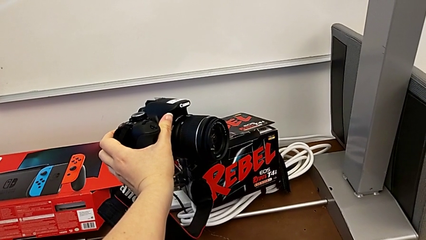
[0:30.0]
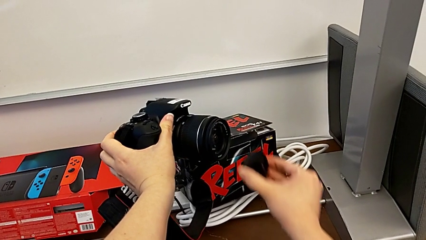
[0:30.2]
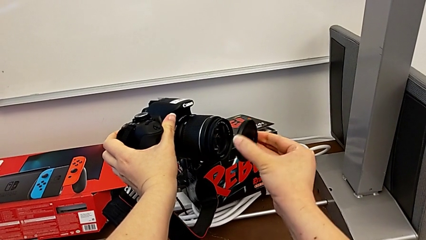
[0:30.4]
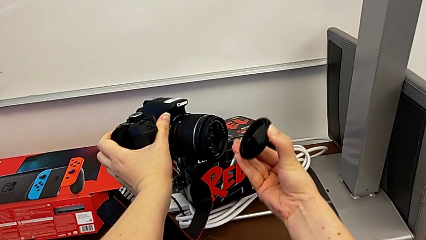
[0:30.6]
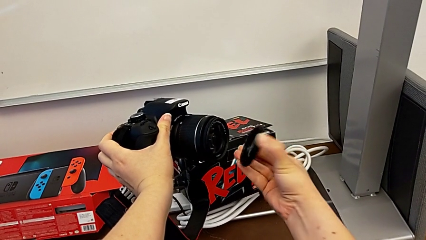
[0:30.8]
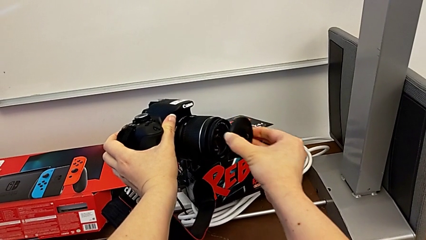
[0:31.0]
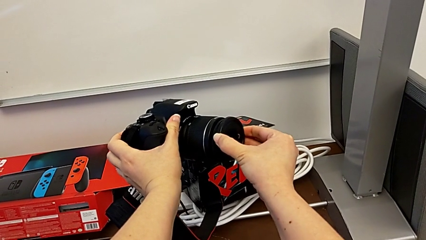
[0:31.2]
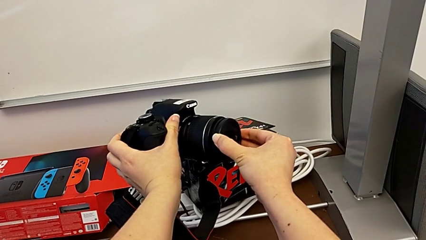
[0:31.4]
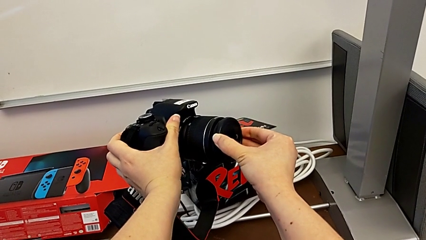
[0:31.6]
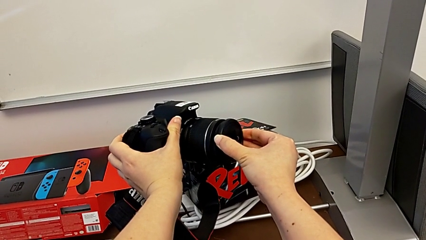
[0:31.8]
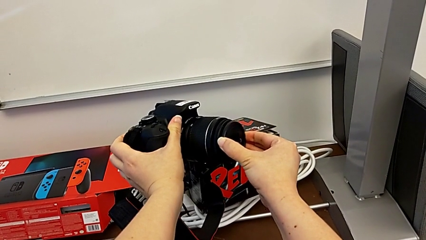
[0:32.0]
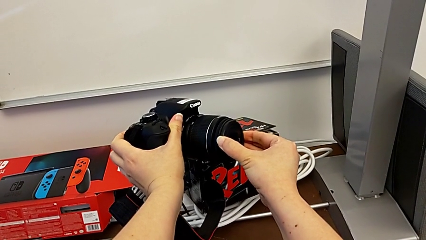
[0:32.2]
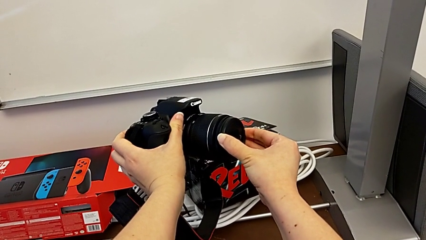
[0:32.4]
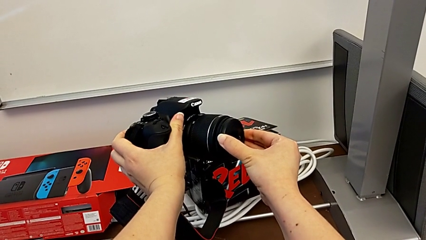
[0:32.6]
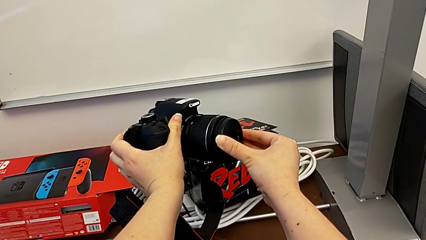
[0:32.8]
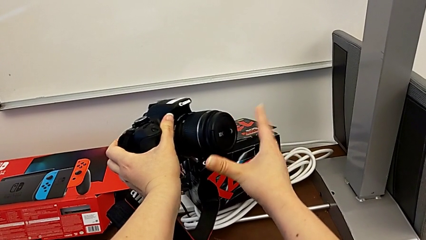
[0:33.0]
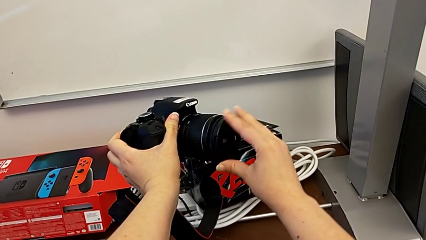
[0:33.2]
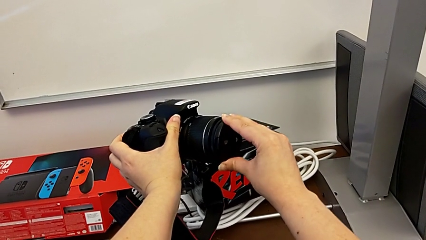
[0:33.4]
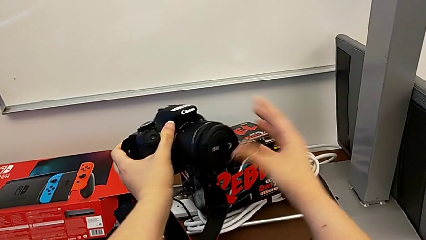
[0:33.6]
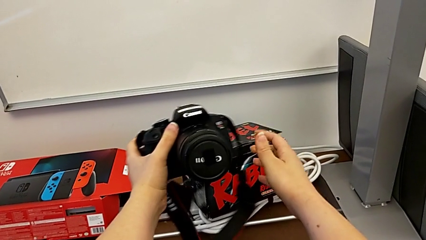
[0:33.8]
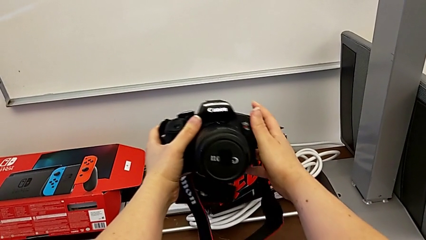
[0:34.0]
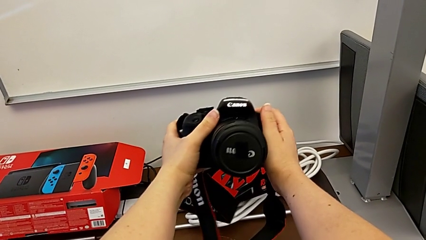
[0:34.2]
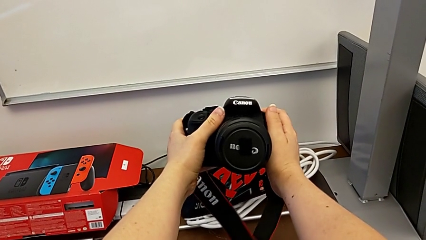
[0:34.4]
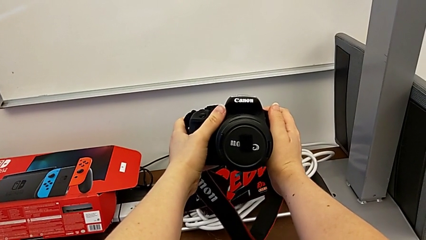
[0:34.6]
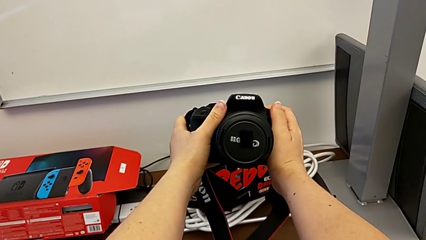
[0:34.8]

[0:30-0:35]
The camera wearer attaches the lens cover of their DSLR. They assemble the lens cover.

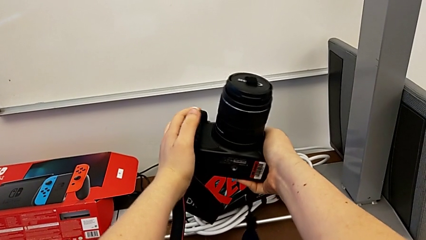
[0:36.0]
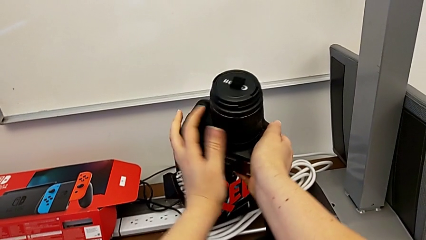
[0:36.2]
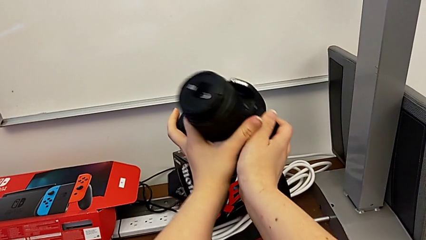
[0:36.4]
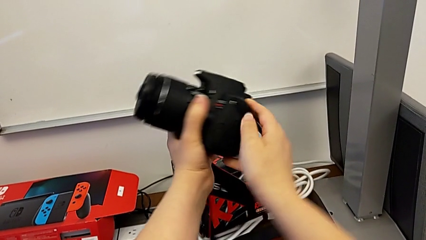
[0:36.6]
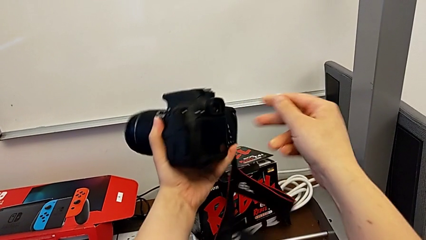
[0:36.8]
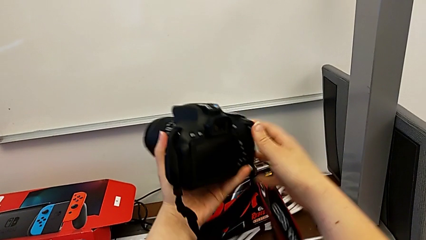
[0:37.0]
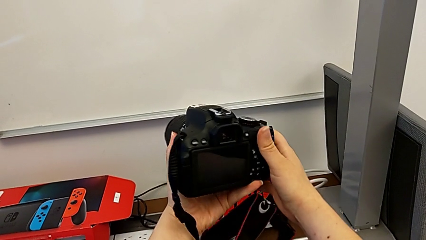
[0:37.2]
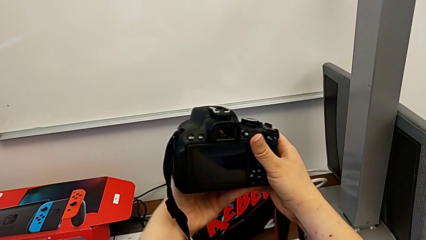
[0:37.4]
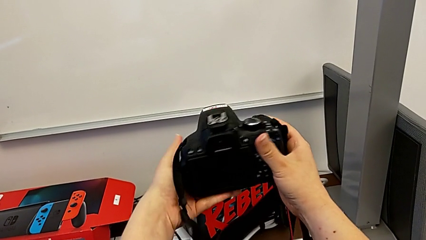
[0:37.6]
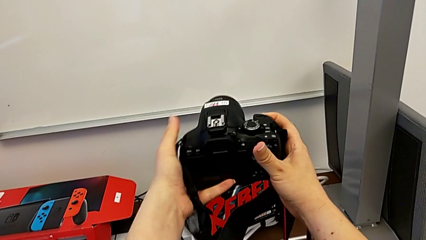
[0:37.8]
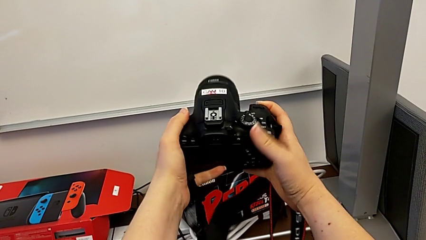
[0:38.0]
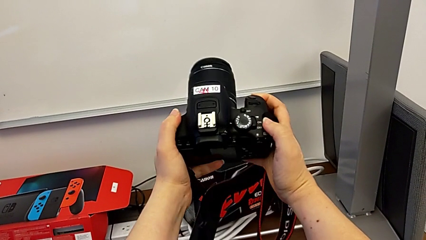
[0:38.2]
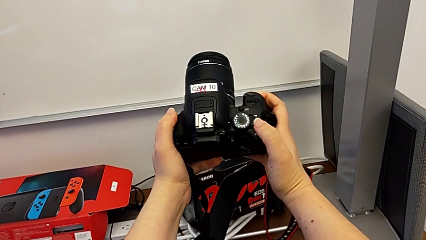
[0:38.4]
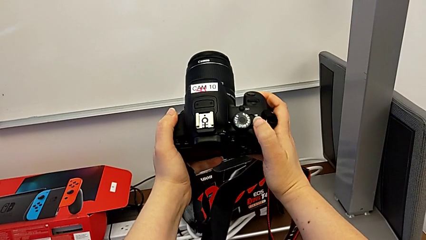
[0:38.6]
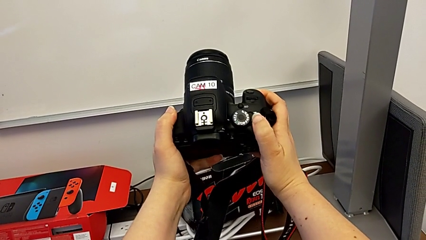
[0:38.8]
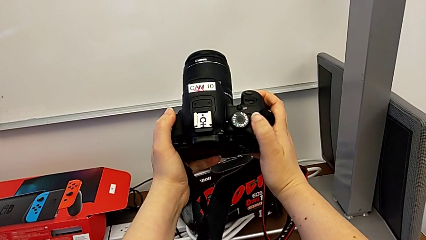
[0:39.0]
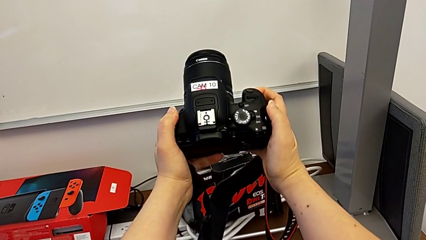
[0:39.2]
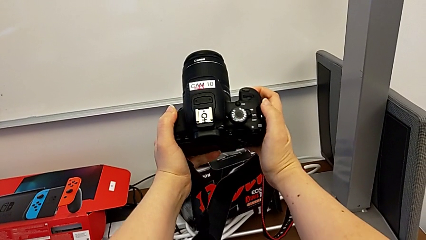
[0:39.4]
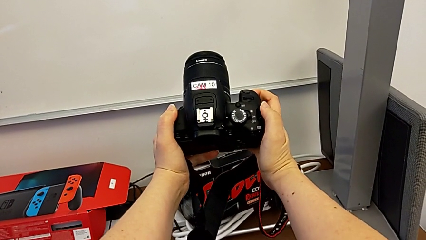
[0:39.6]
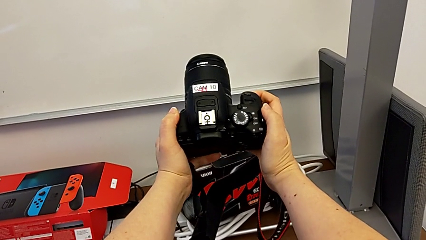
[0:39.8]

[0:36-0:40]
The camera wearer turns on their DSLR. They rotate the DSLR and press the rotary switch.

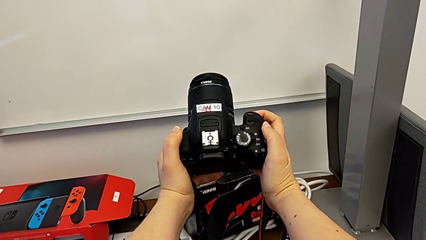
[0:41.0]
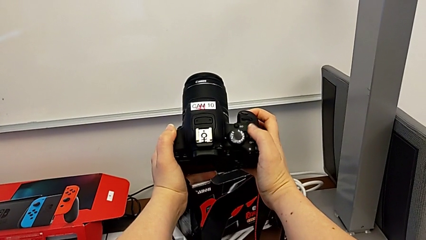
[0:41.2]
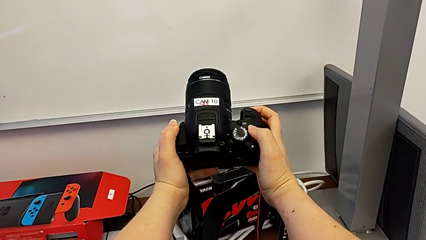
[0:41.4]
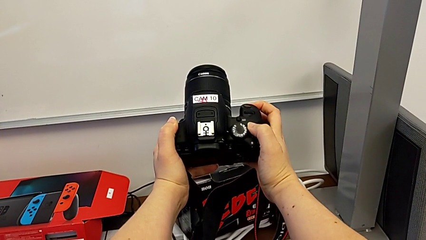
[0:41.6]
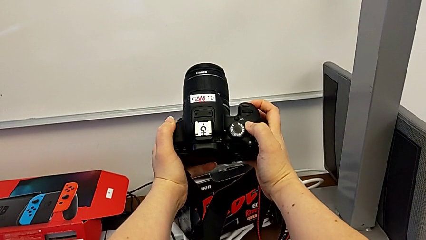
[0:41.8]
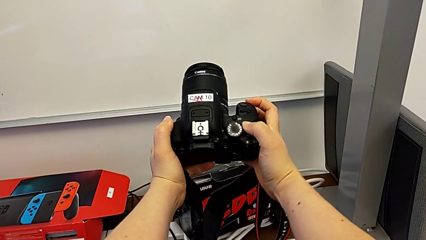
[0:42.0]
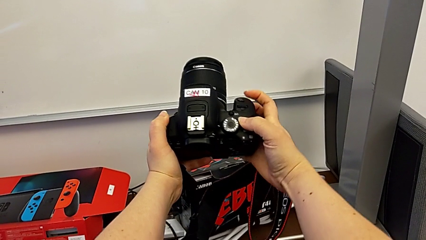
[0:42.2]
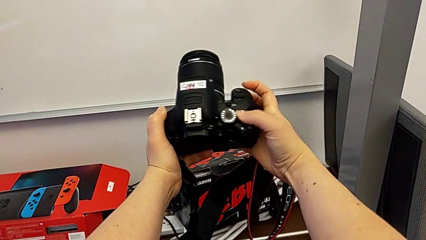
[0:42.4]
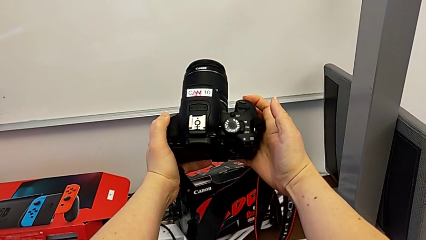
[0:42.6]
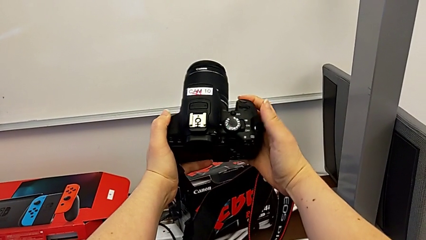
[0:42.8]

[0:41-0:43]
The camera wearer turns off their DSLR. They press the rotary switch.

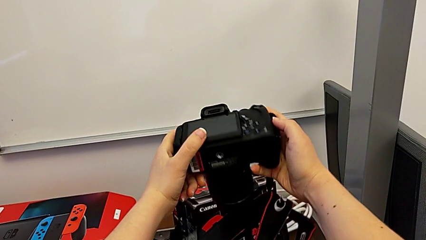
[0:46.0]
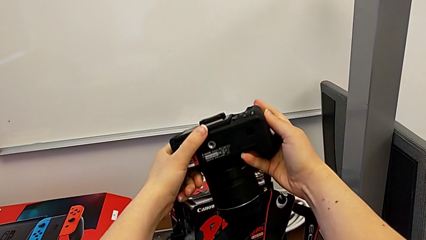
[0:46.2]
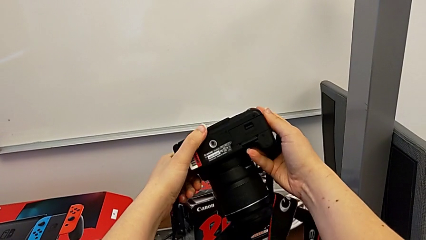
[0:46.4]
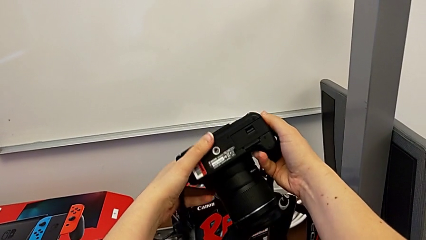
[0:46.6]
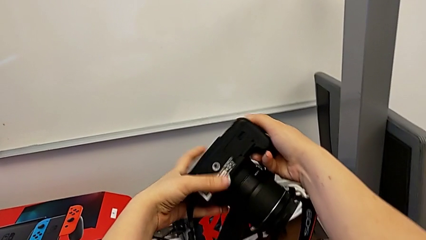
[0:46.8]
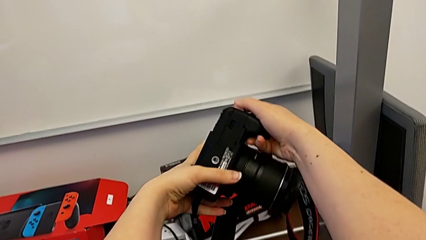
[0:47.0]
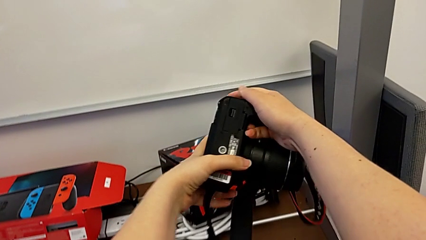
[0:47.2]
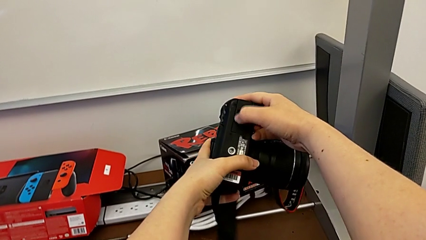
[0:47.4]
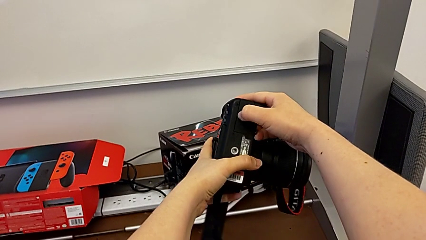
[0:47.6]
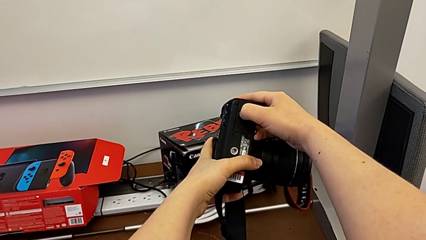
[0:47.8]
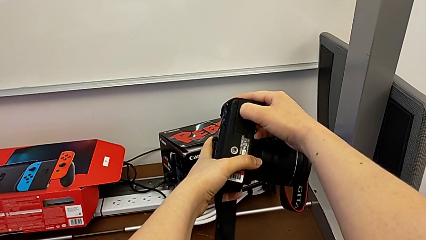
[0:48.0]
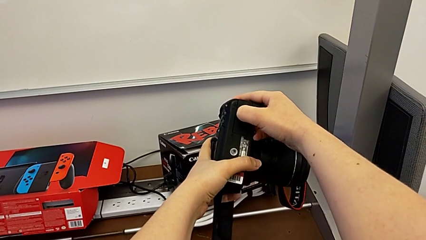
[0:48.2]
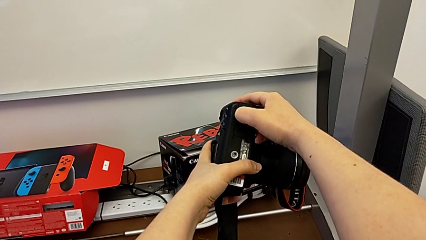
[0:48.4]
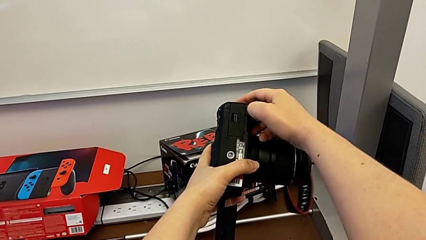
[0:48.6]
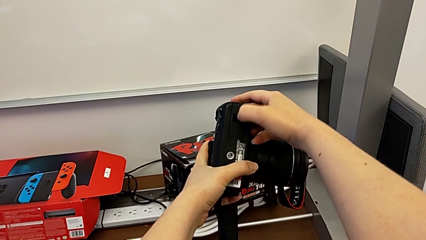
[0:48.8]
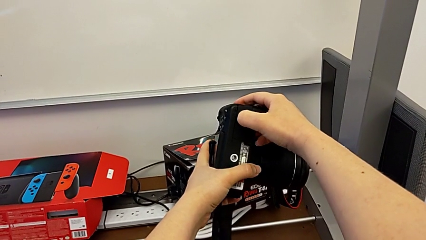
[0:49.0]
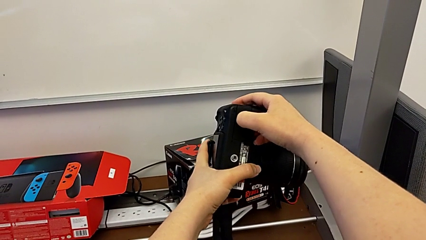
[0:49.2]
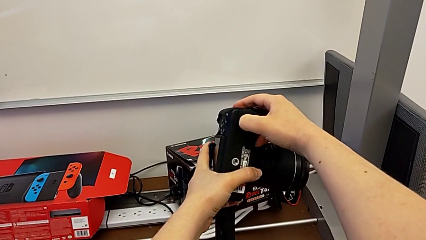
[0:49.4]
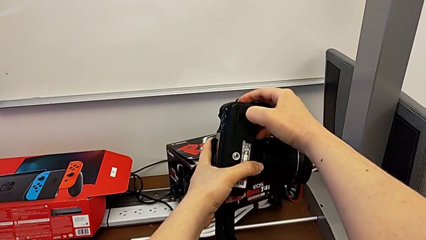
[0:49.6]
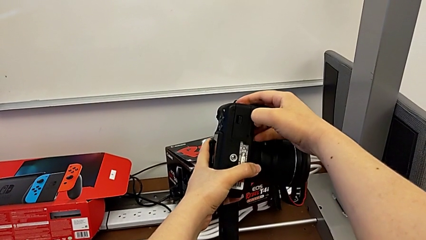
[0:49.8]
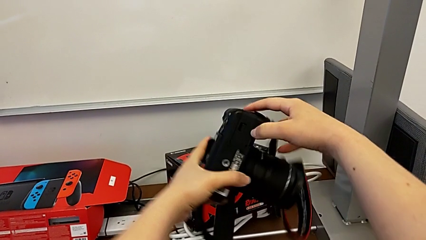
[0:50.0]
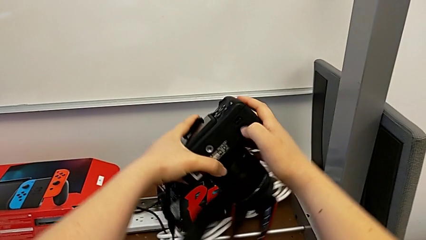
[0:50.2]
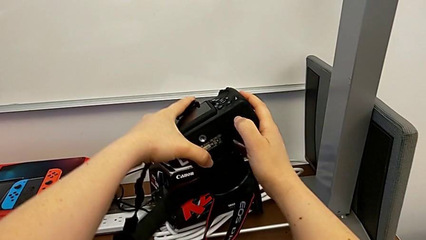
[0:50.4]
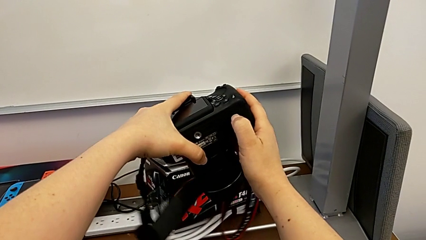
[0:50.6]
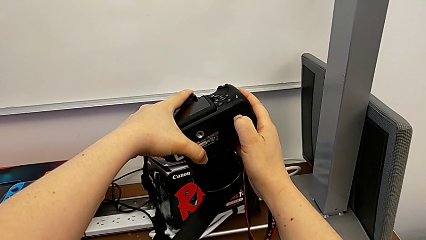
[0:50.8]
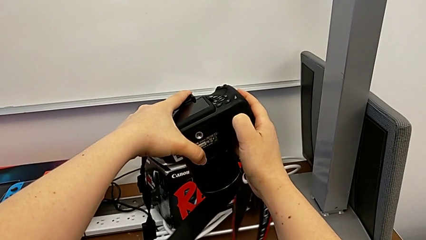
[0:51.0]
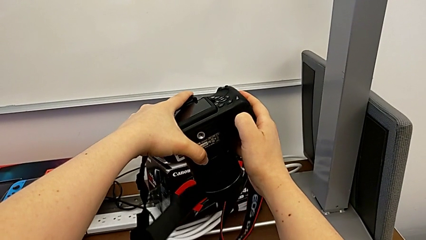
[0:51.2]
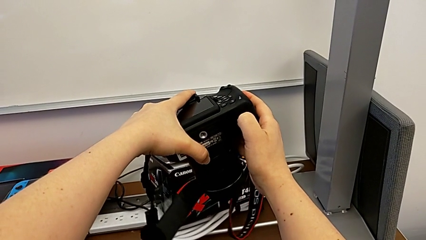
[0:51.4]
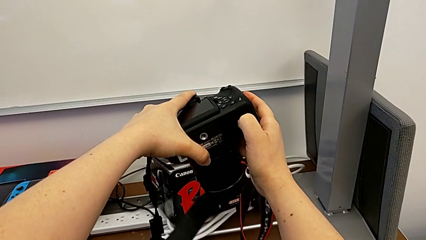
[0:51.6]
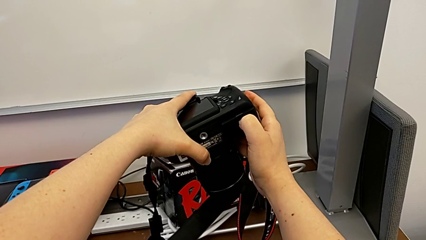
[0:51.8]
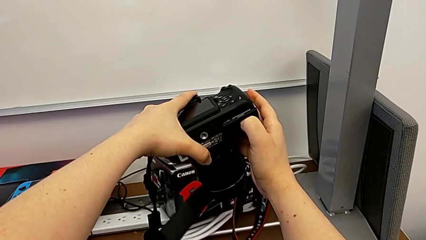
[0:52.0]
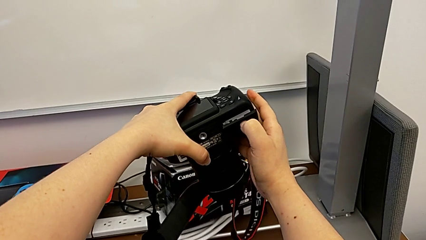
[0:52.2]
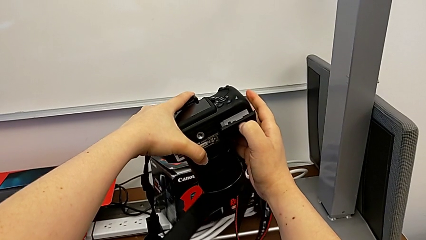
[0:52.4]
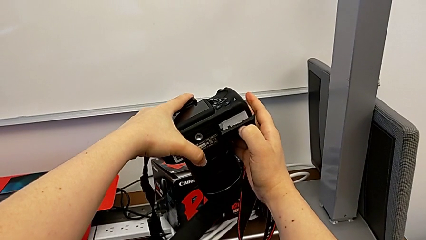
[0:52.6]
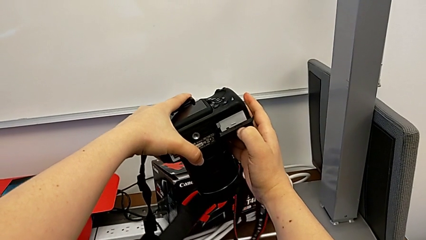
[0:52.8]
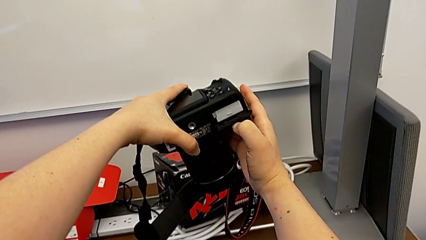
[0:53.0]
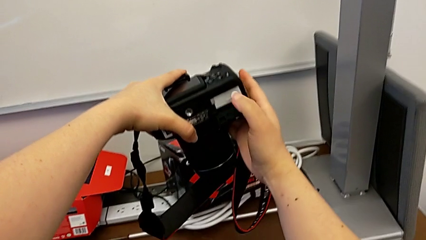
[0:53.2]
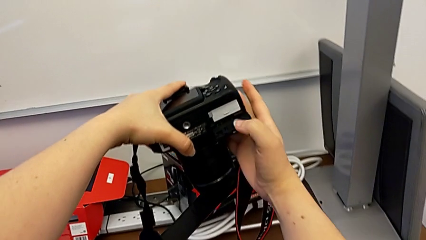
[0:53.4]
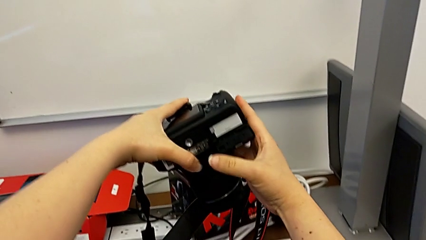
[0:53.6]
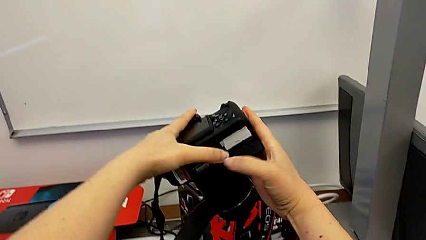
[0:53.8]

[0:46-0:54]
The camera wearer is changing the DSLR battery. They rotate the DSLR, unlock the battery door and open it.
